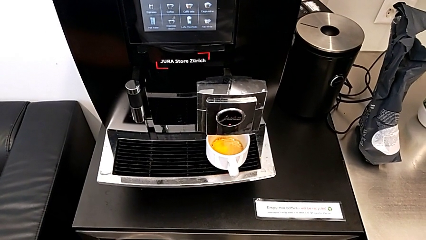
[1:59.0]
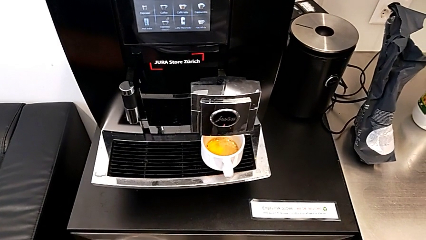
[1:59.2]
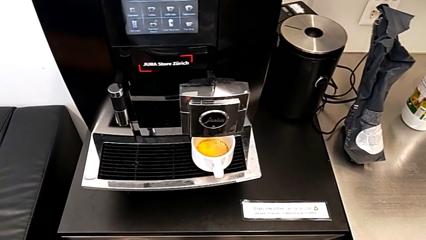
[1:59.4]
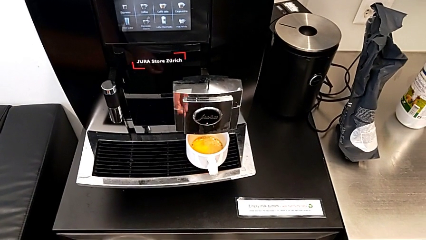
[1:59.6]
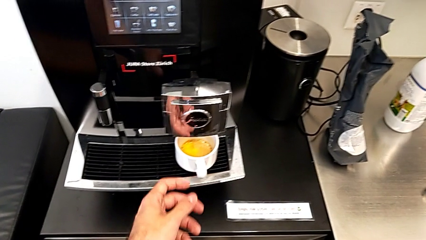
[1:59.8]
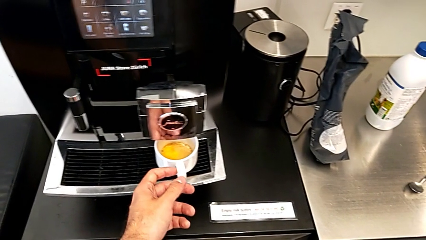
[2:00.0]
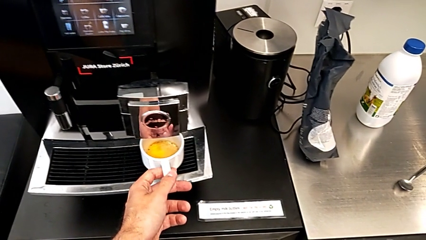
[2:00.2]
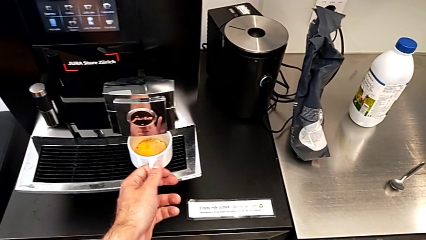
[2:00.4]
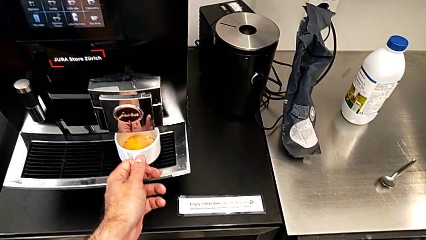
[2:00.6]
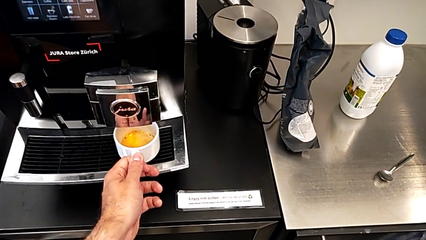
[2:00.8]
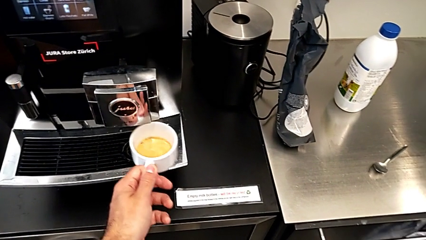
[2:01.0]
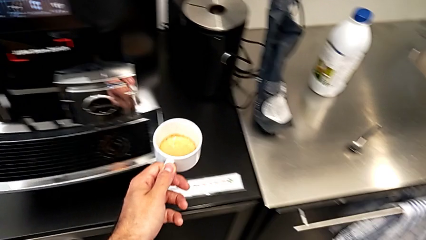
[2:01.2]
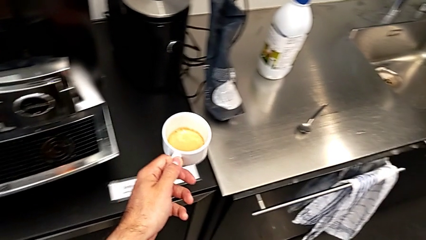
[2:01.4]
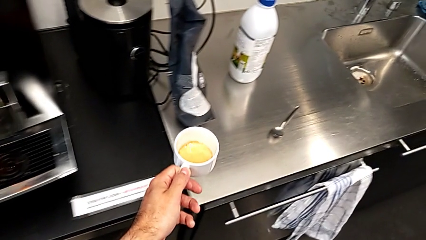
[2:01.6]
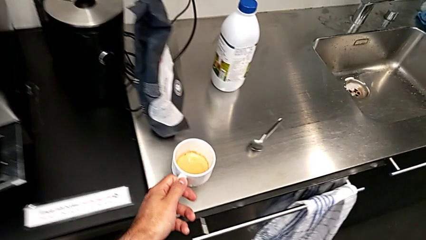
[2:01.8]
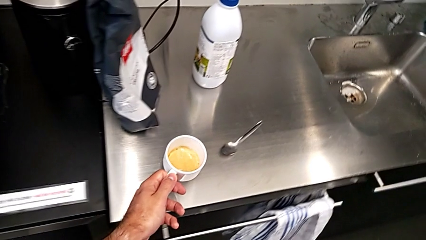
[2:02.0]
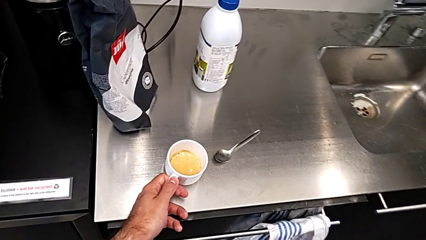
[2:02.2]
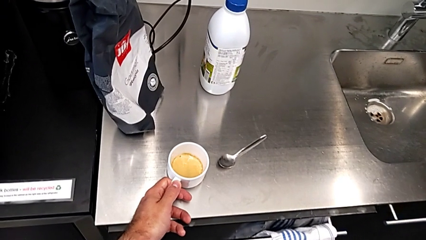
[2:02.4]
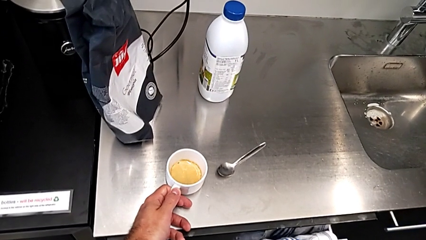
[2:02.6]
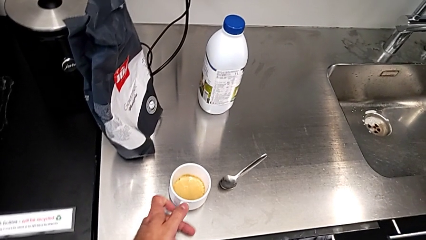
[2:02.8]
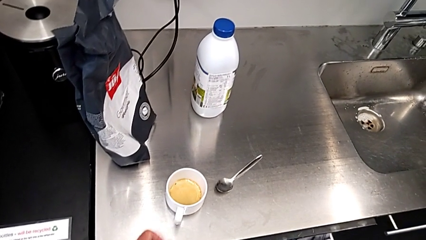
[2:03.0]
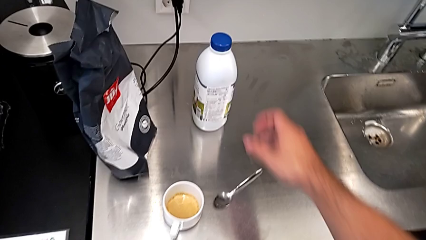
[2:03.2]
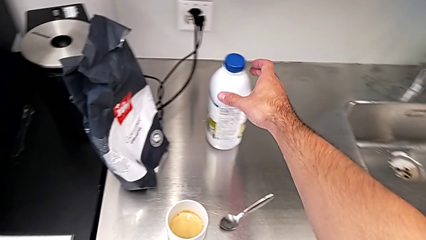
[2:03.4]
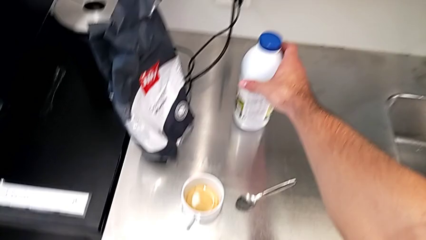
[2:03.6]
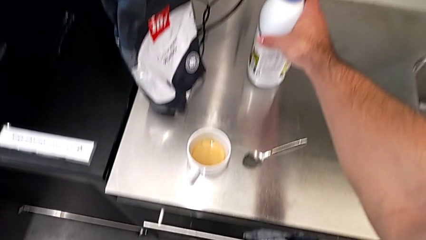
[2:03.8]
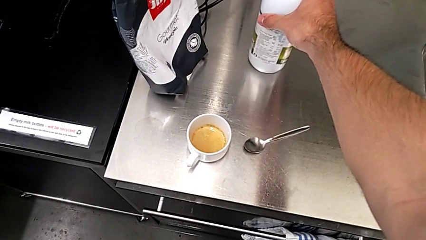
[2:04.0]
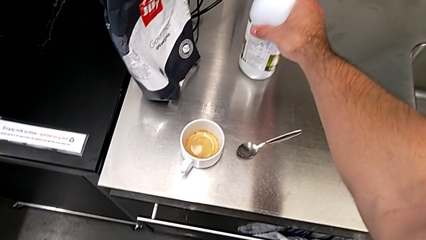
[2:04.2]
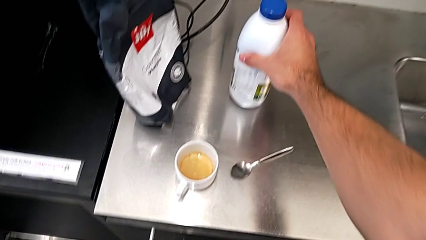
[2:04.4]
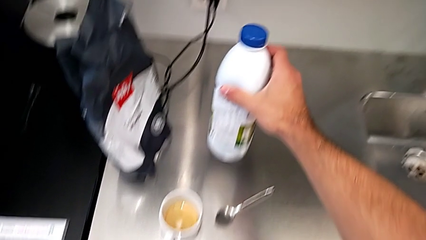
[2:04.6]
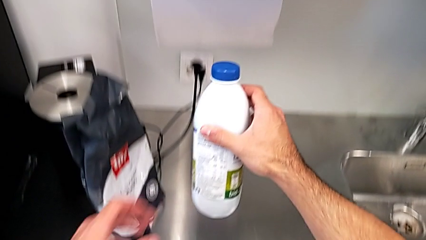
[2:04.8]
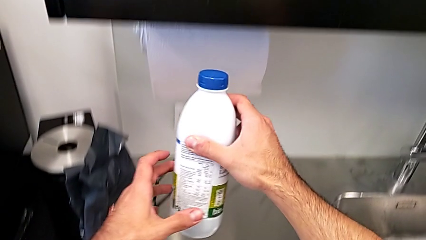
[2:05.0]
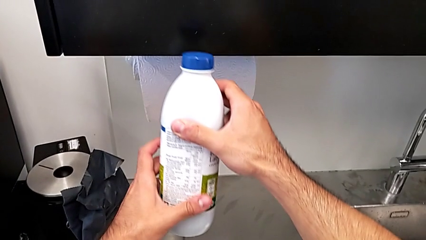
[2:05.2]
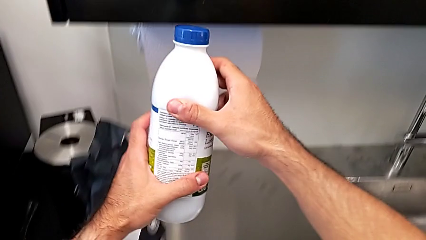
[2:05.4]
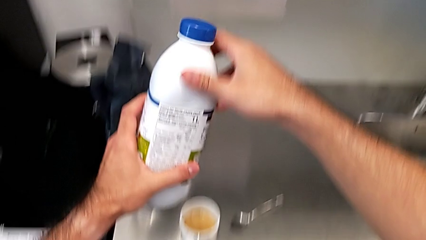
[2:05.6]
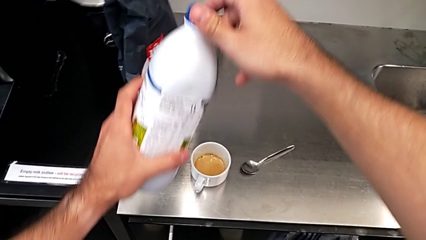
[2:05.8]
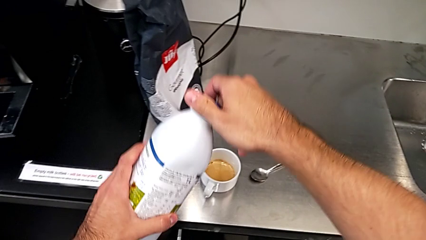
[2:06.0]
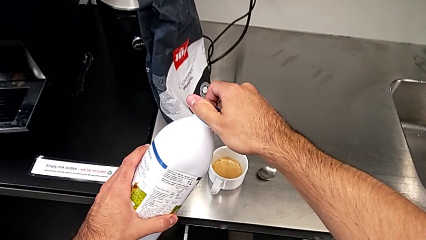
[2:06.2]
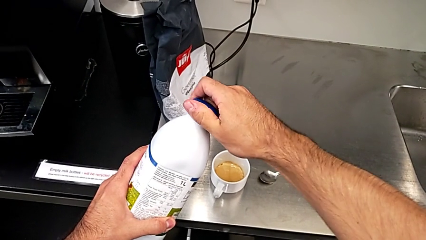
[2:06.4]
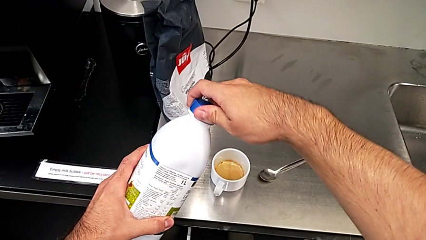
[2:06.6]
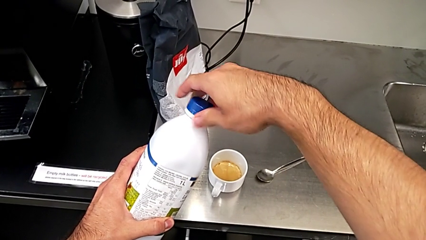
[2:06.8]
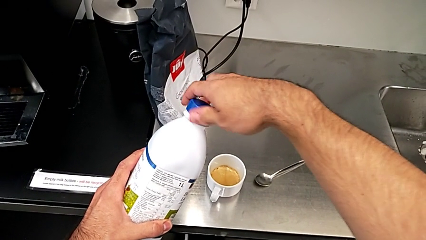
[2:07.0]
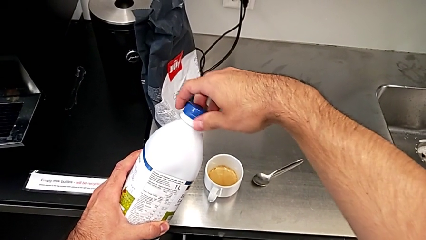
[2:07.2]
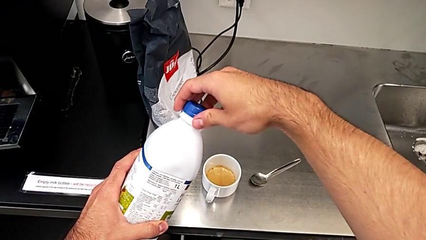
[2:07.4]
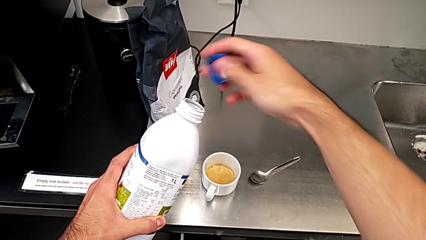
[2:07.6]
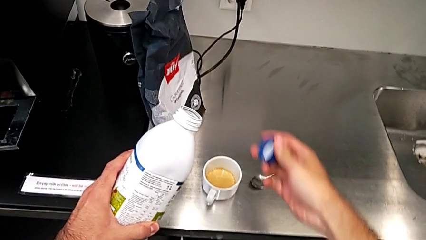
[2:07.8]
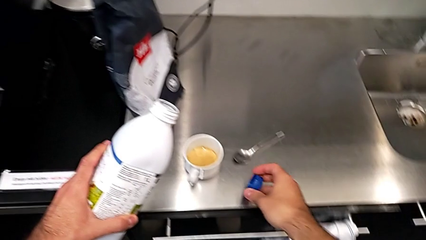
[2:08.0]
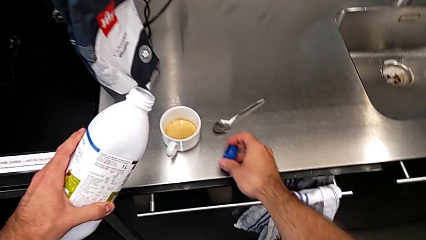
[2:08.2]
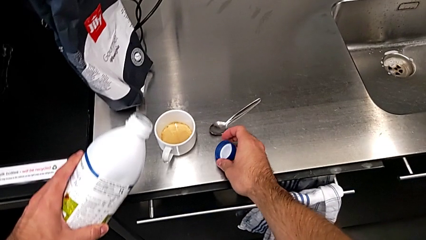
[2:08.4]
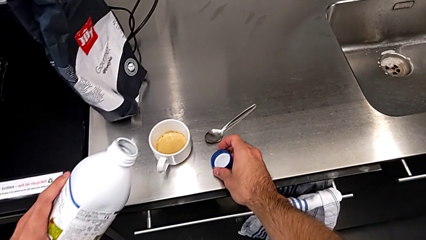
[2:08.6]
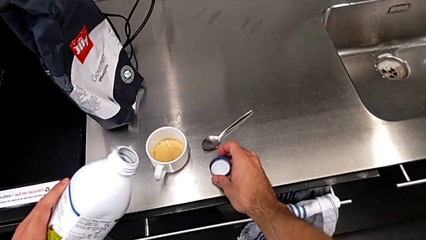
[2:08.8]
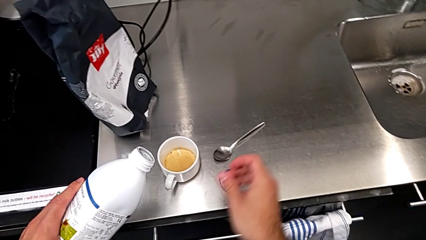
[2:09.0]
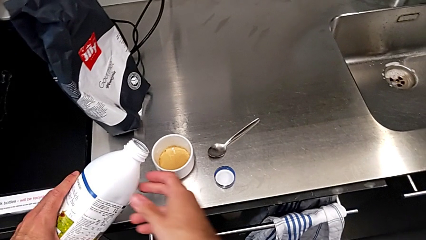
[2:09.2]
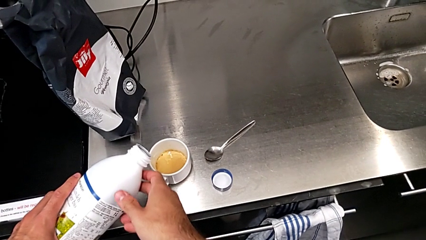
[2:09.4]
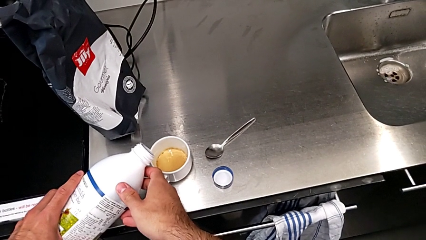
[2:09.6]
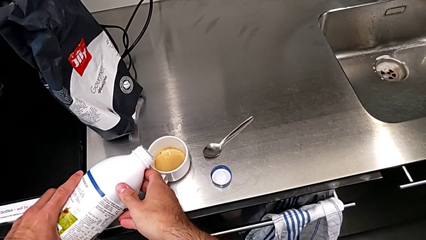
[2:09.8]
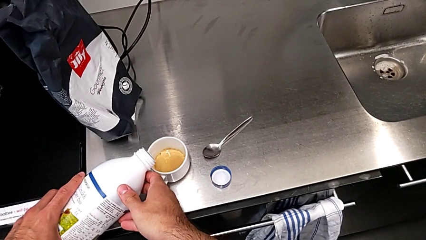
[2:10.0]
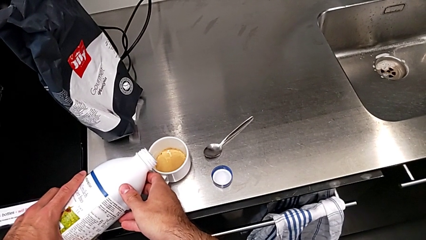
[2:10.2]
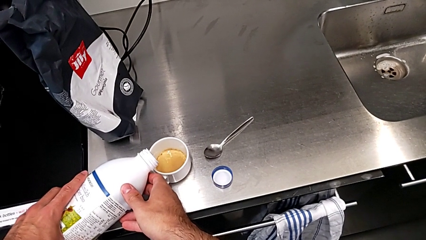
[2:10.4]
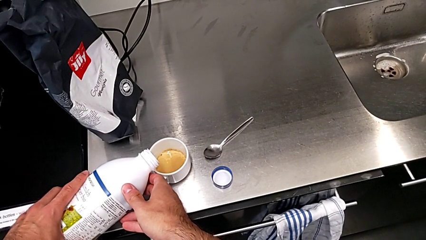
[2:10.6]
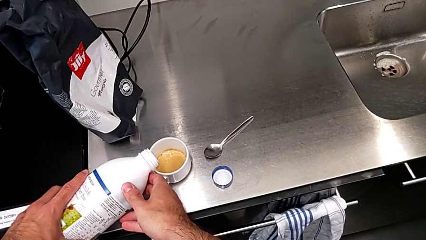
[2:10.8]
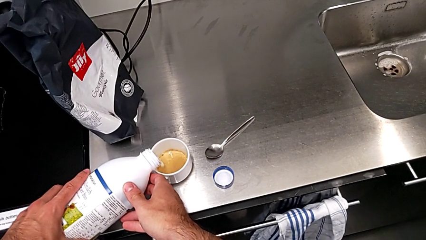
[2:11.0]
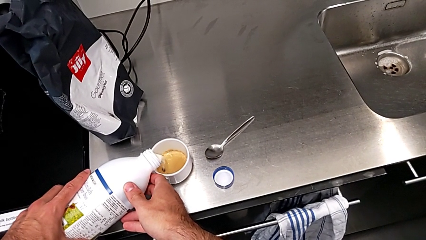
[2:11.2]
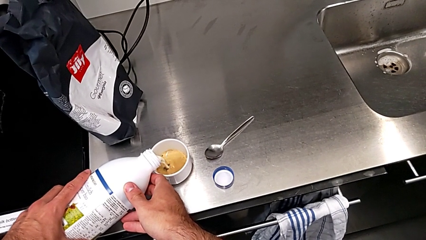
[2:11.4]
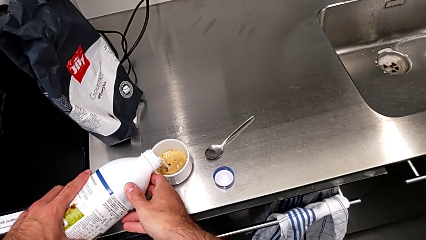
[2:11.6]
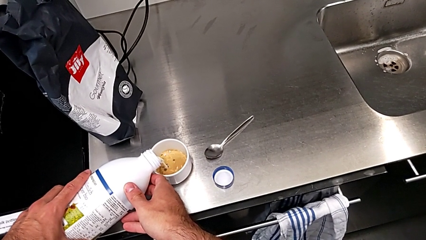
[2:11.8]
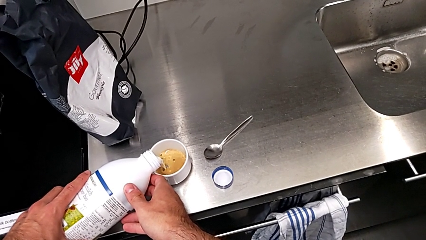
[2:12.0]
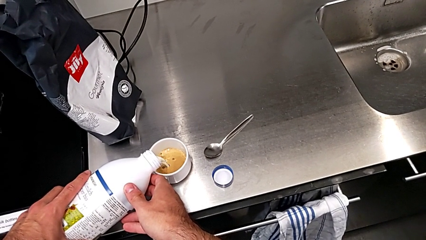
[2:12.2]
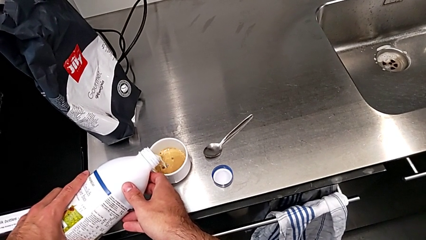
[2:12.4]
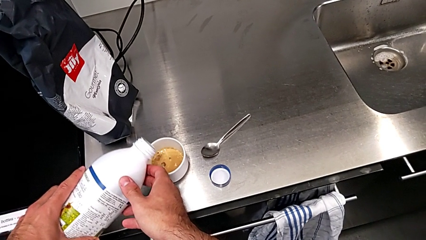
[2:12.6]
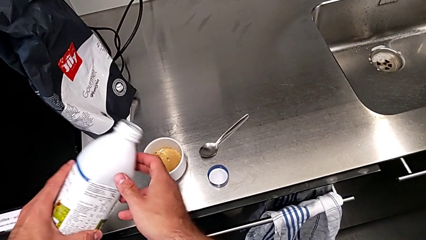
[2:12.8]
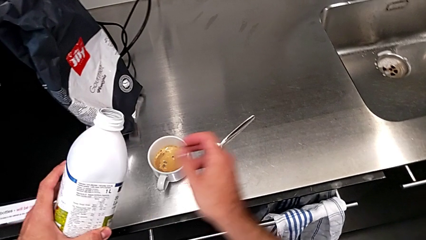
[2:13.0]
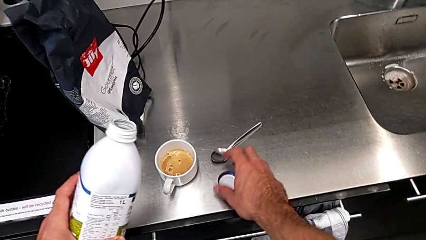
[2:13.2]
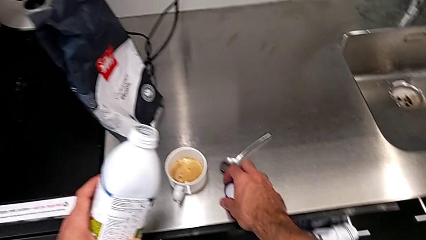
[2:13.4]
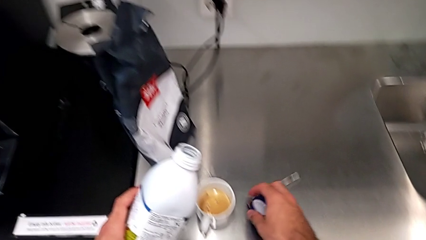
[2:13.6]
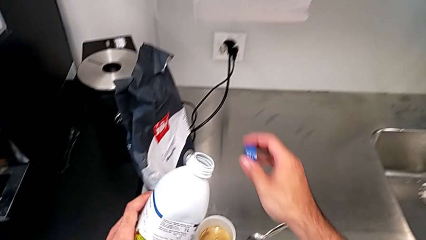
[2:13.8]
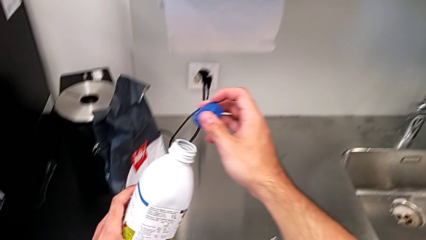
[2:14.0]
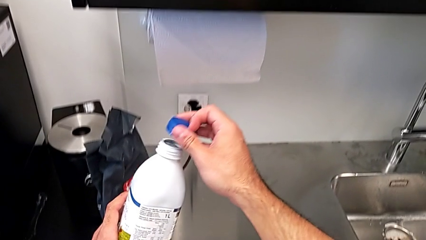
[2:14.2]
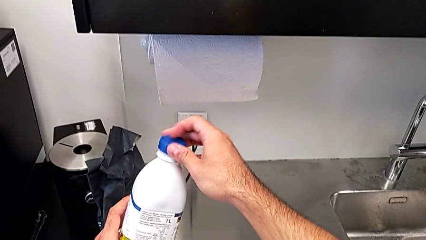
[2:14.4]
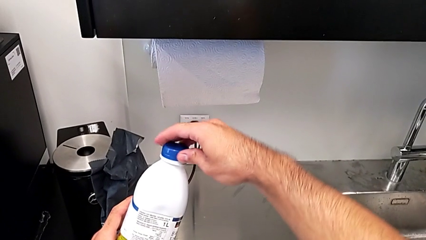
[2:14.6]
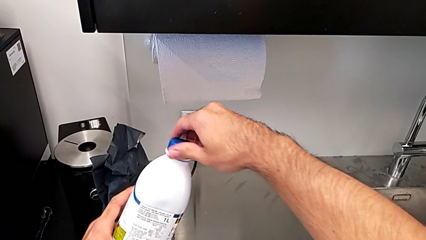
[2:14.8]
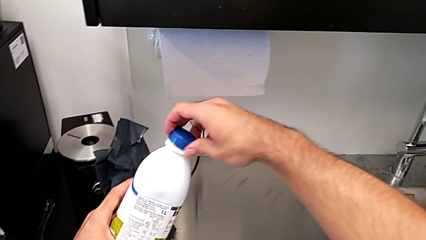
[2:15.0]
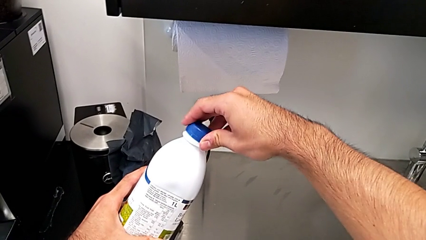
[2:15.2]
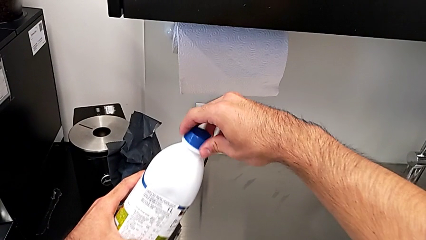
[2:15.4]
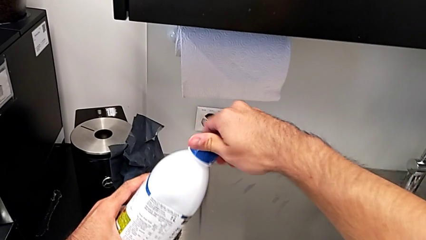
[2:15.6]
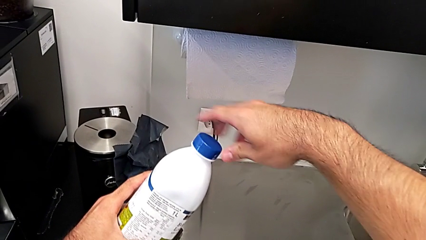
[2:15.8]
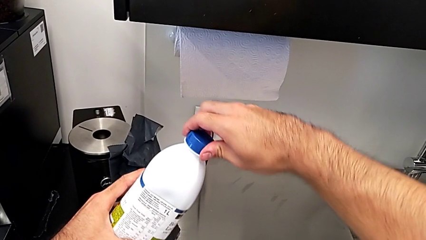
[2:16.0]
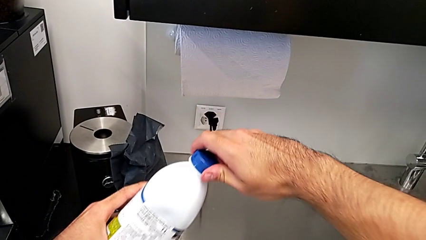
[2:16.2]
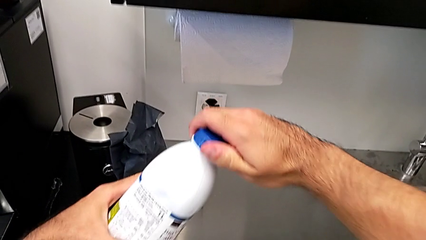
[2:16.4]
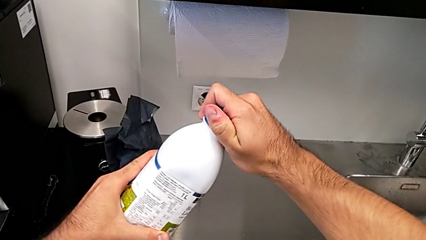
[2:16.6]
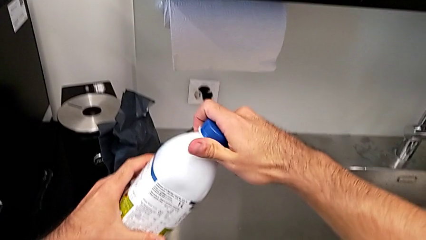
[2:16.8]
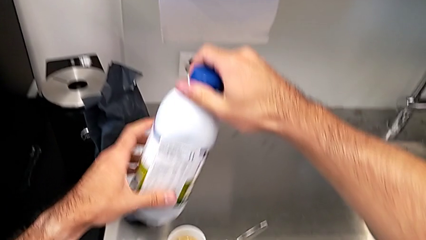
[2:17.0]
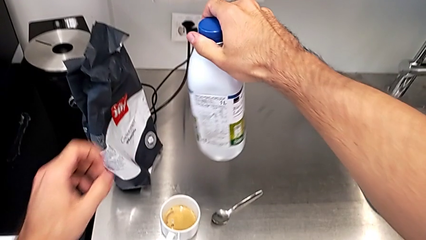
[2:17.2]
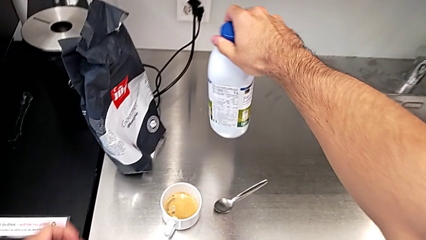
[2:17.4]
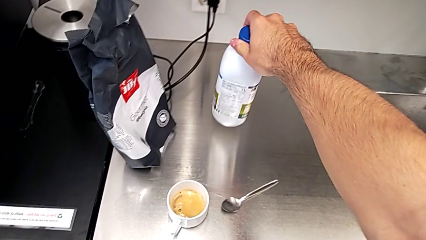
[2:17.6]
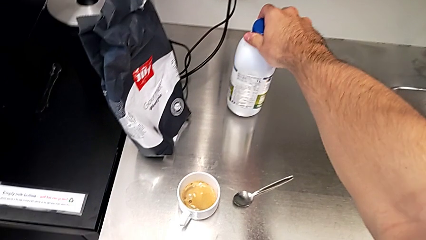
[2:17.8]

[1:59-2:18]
The camera wearer adds milk to their cup of coffee. They grab the cup, lift it and place it. They grab the milk, lift it, open it, place the blue cup lid, pour the milk, grab the blue cup lid, close the milk and place it.
